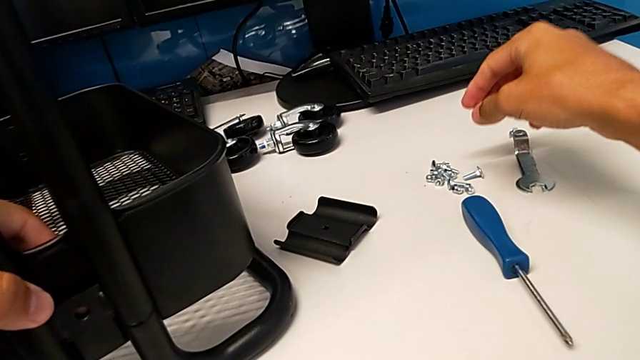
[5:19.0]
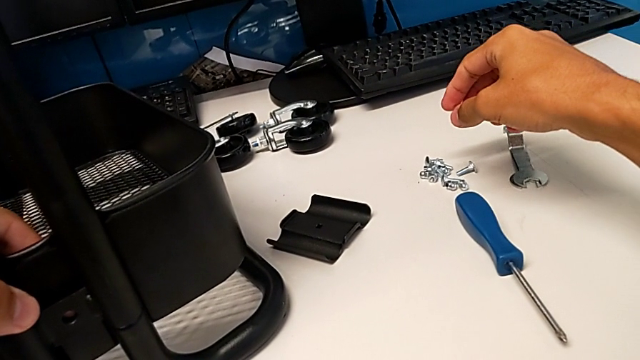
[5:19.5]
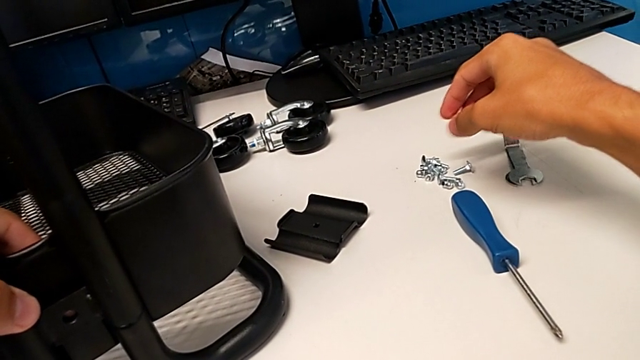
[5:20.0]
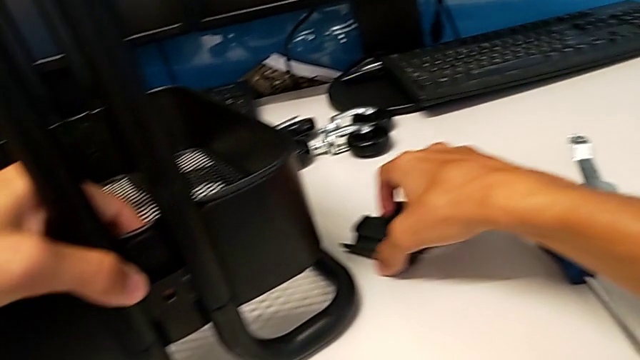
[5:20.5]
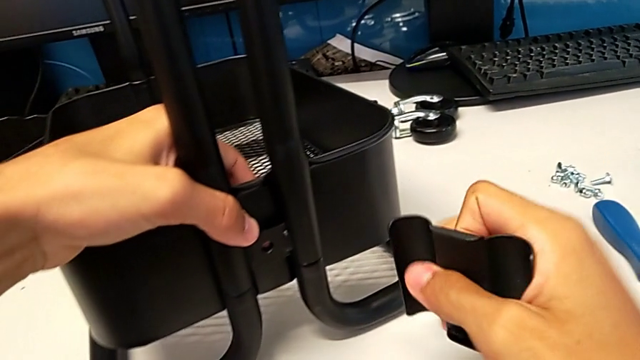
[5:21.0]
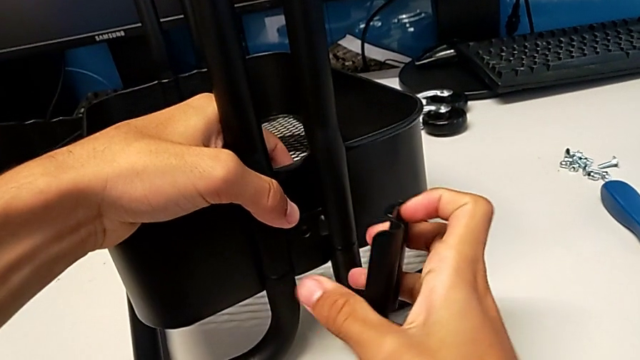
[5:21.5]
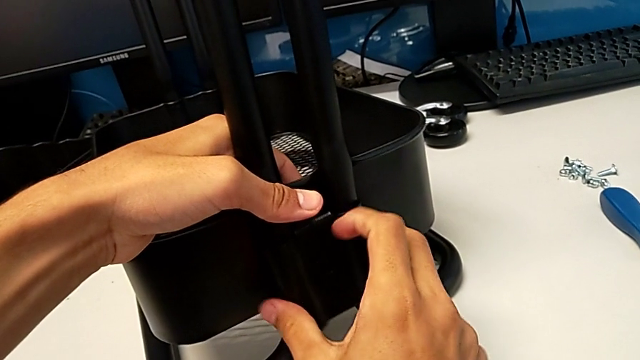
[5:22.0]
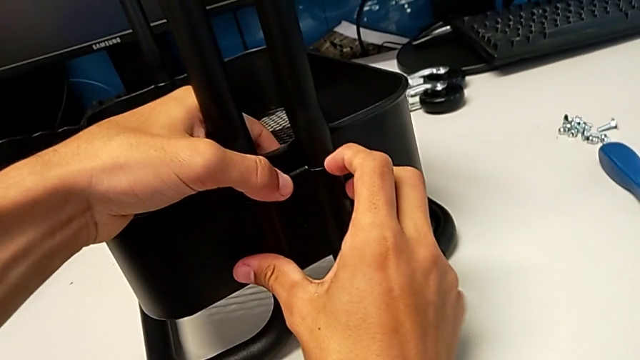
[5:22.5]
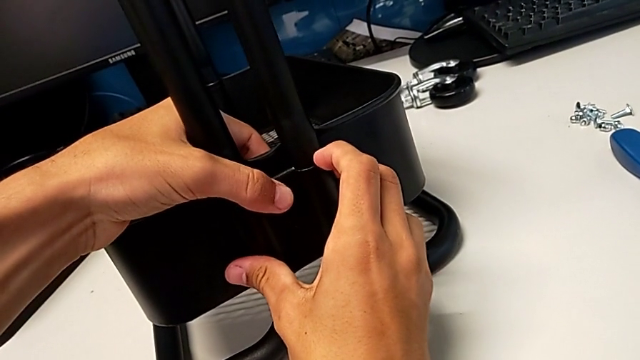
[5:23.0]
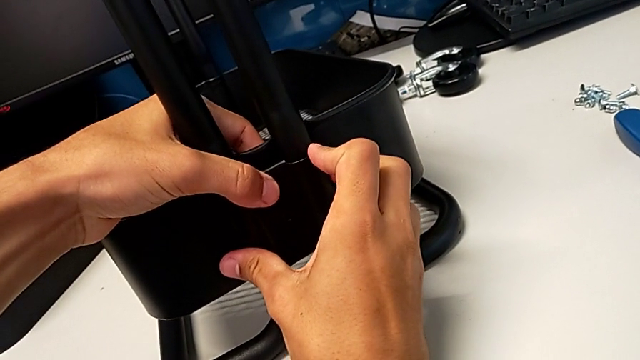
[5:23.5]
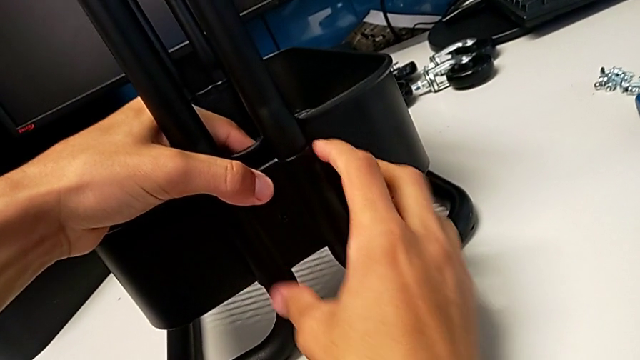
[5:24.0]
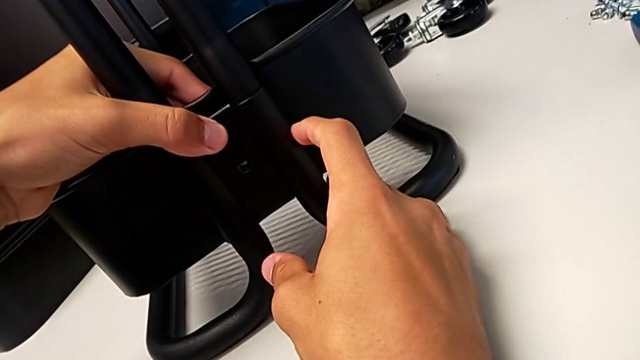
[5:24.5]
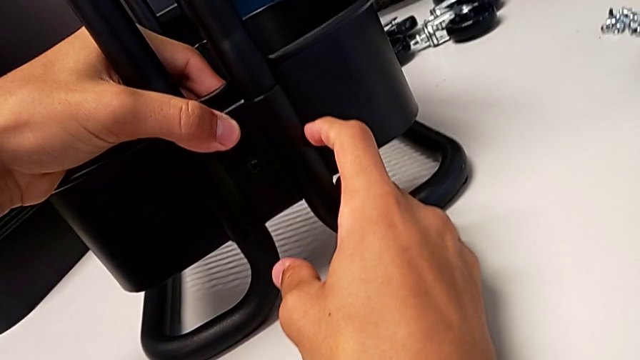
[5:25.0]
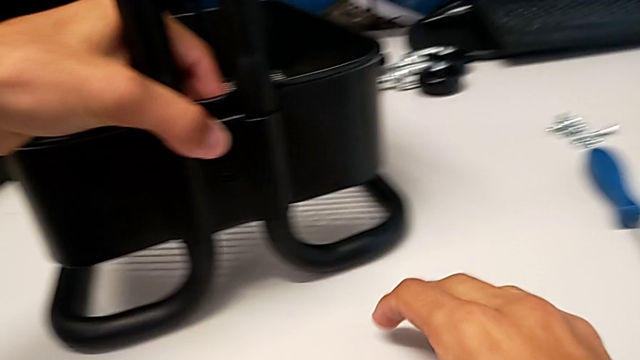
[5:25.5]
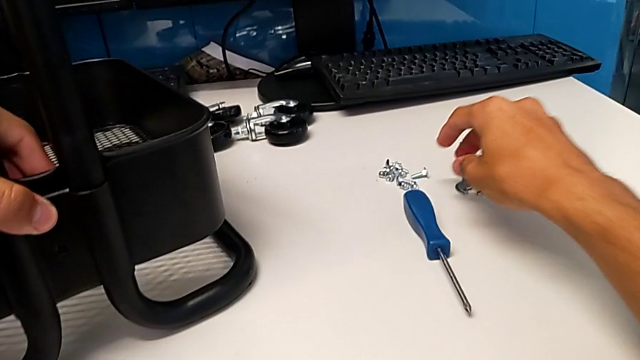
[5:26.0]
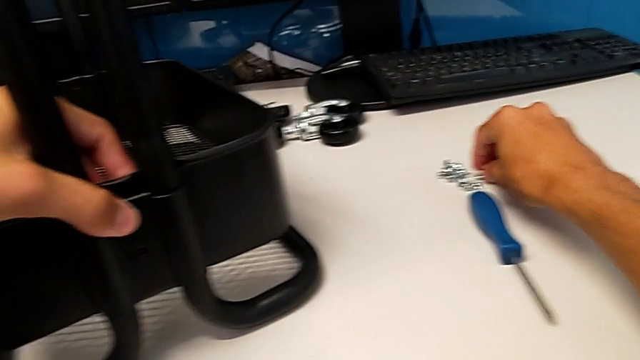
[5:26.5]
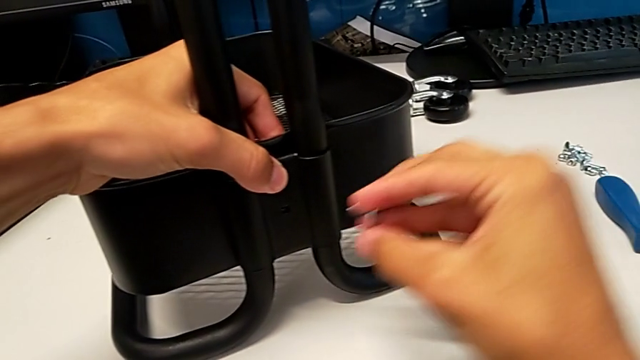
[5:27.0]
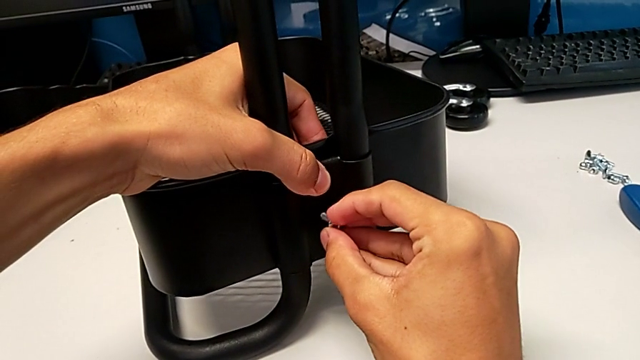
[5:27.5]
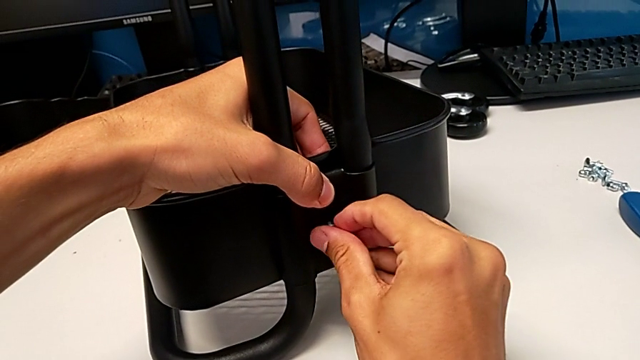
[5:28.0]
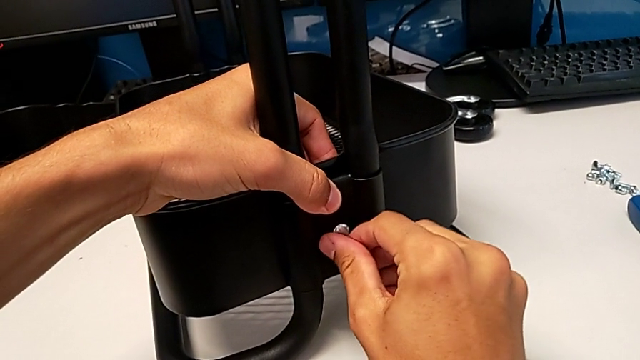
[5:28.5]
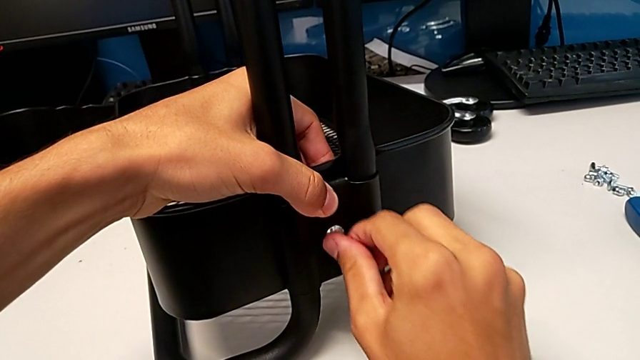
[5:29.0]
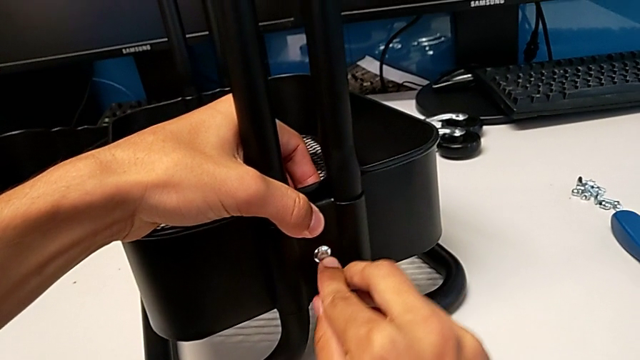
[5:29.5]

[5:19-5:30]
The camera wearer is assembling the bottom tray of the shelf. They grab the bracket, align it, approach the bolt, grab it and insert it.

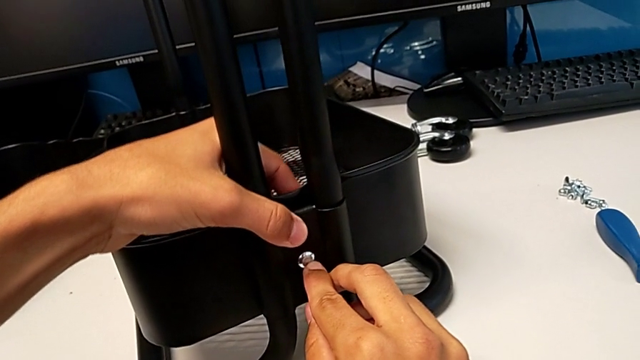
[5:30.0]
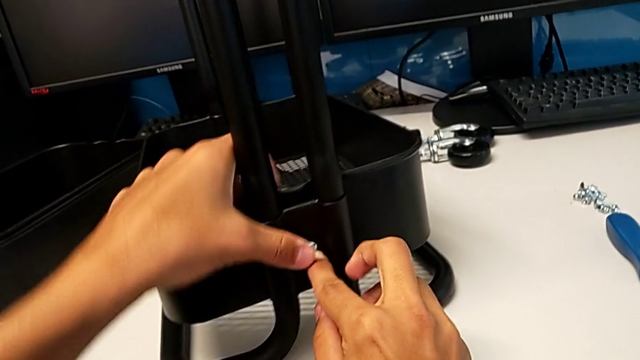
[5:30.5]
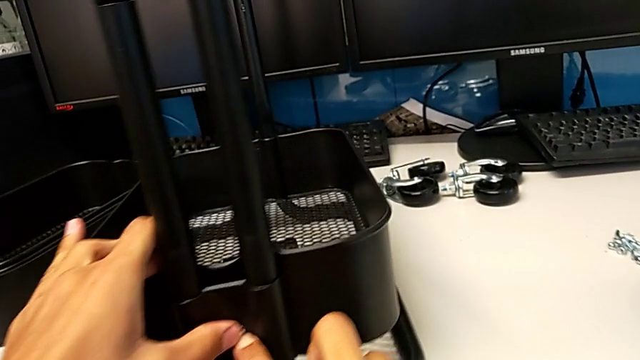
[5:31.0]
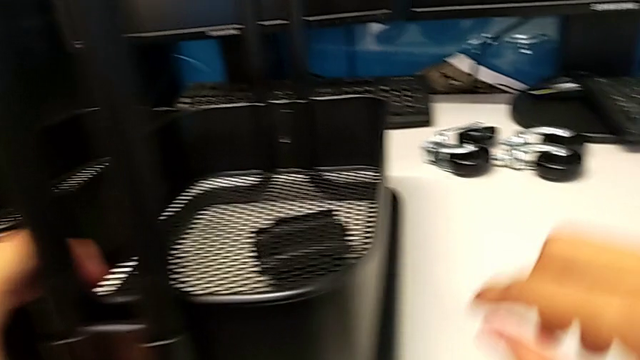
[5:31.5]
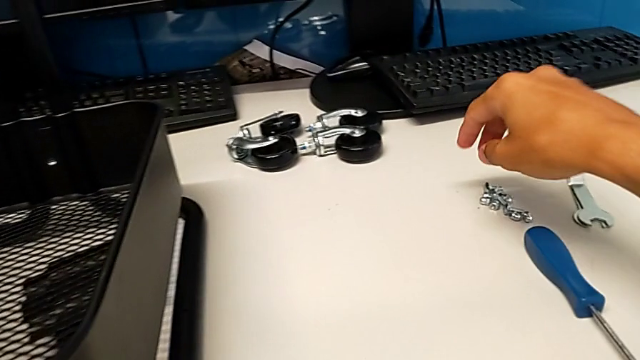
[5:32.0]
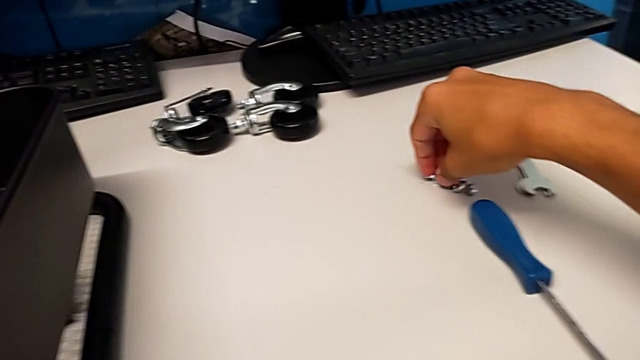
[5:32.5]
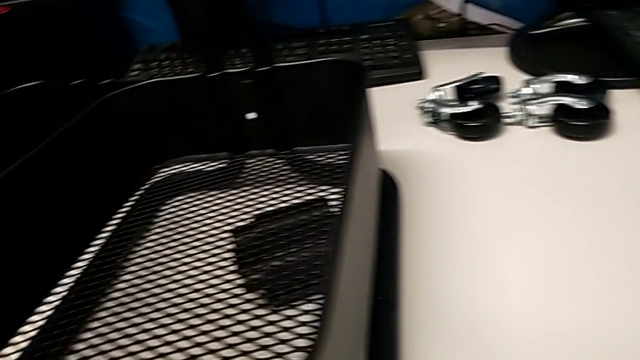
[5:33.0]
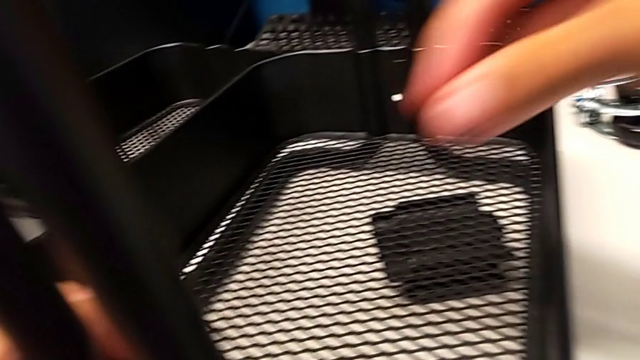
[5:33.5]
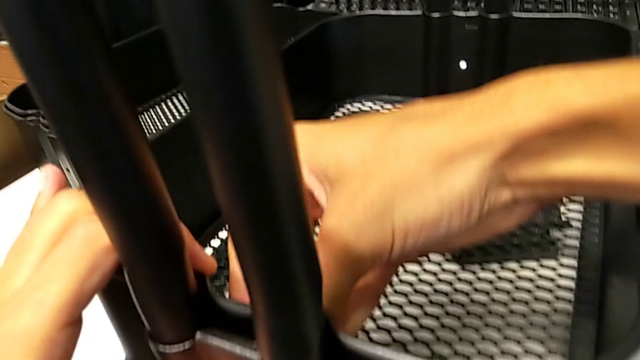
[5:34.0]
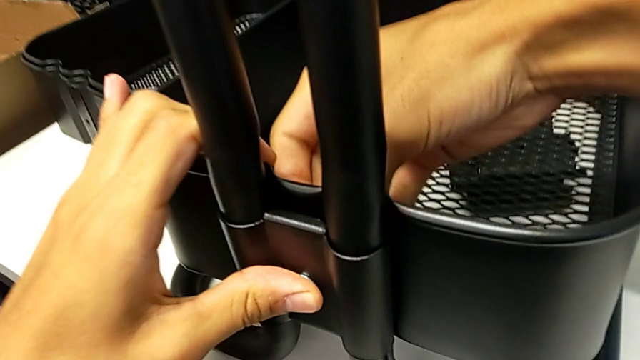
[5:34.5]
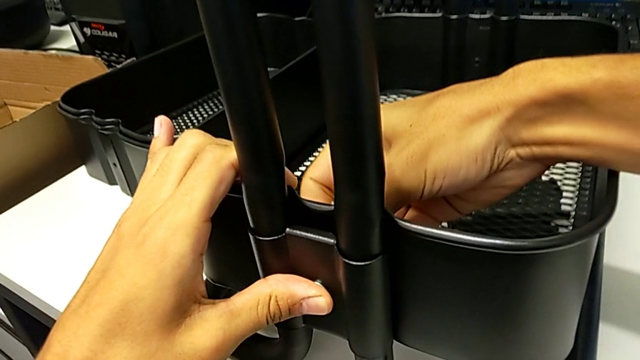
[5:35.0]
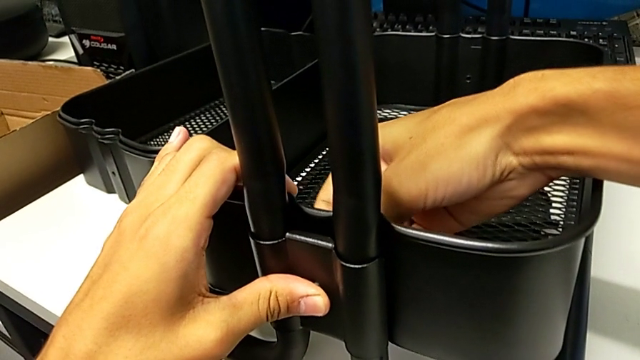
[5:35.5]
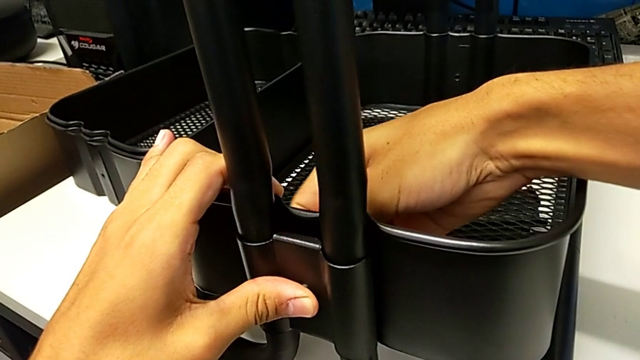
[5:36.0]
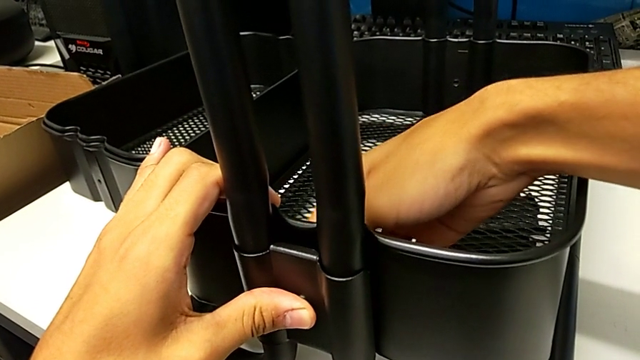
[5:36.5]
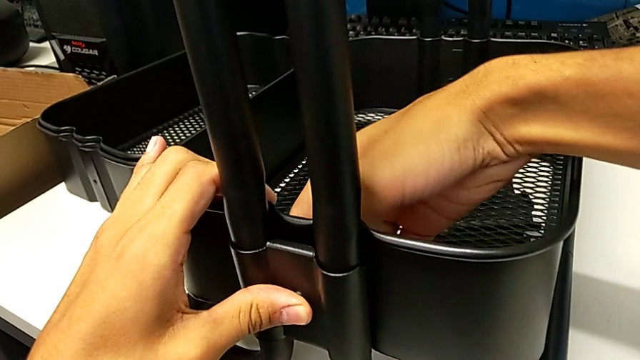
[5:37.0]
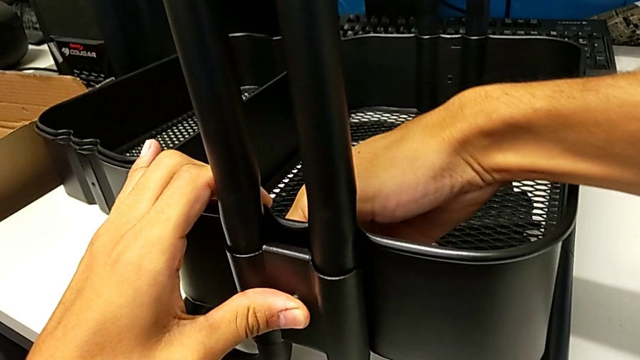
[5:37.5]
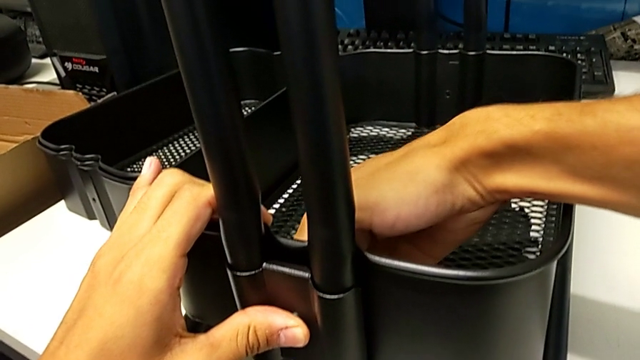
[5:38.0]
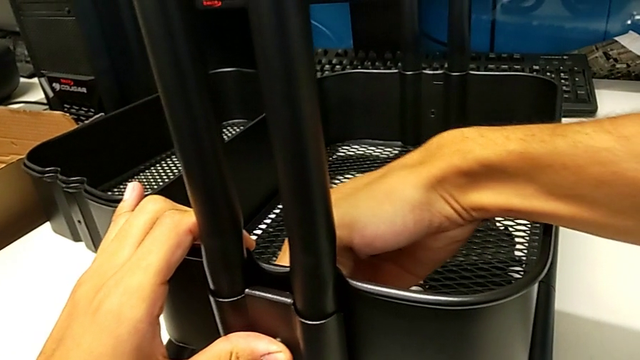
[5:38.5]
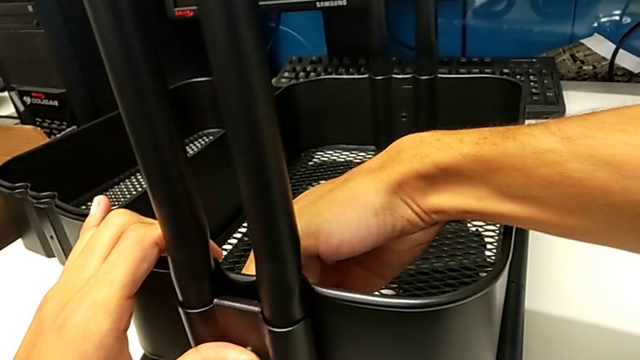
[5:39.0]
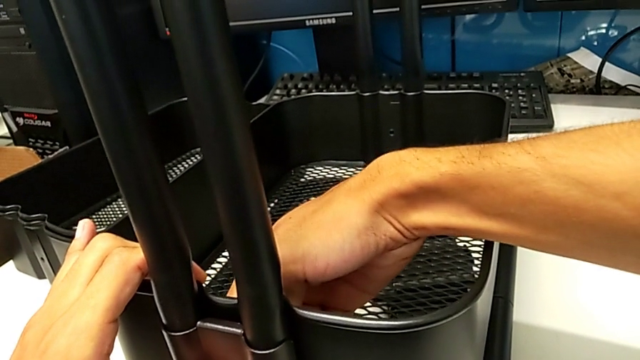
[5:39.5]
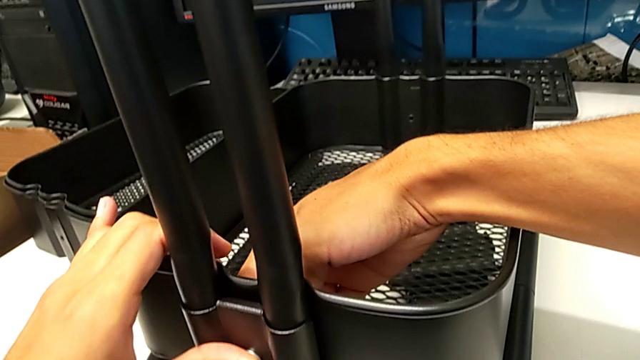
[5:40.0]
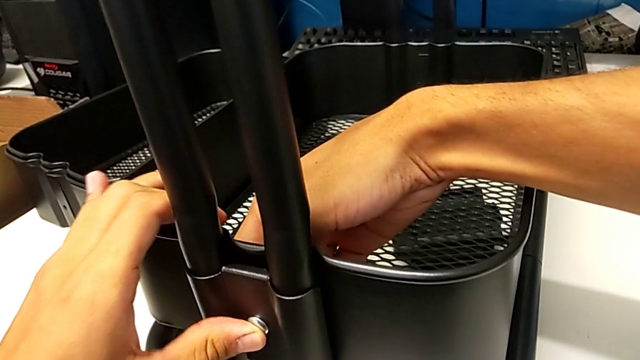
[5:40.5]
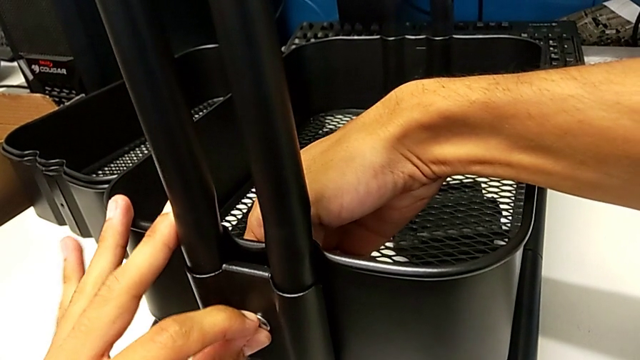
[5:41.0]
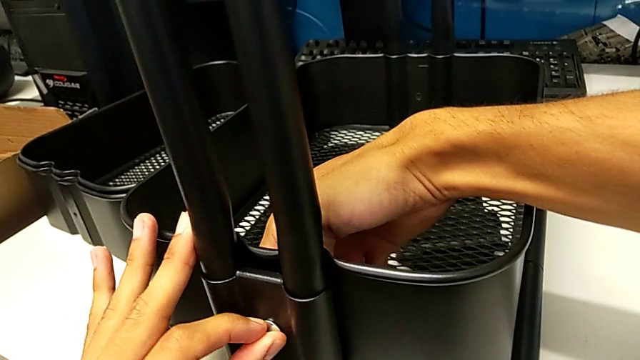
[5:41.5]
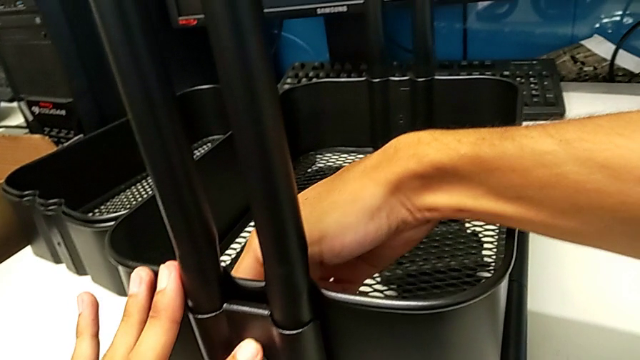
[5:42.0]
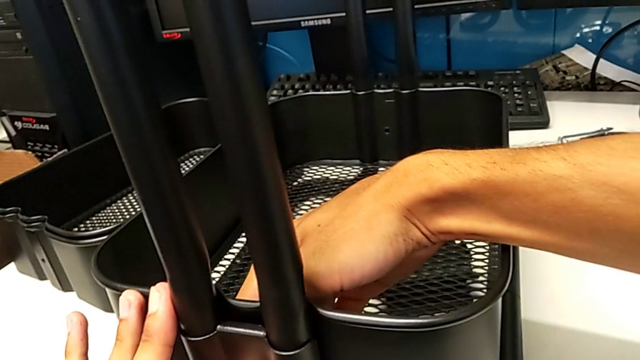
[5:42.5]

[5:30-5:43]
The camera wearer is assembling the bottom tray of the shelf. They grab the hexagon cap nut, insert it and screw it.
